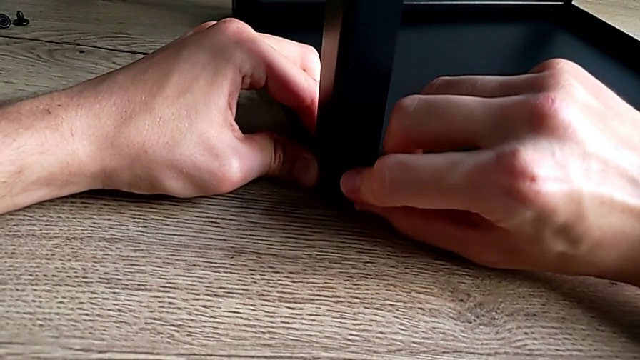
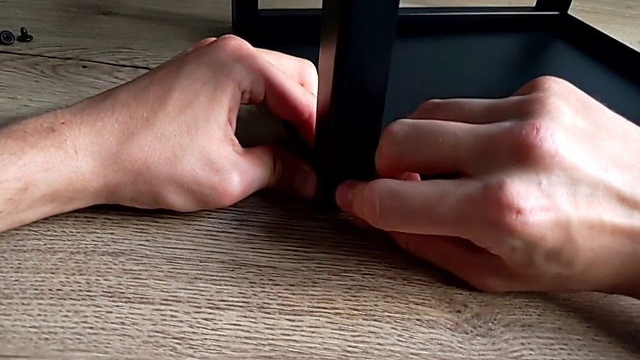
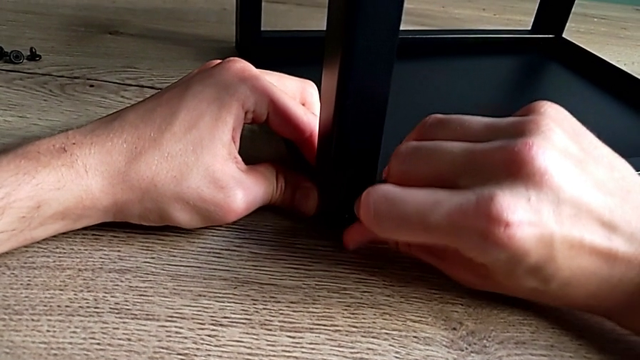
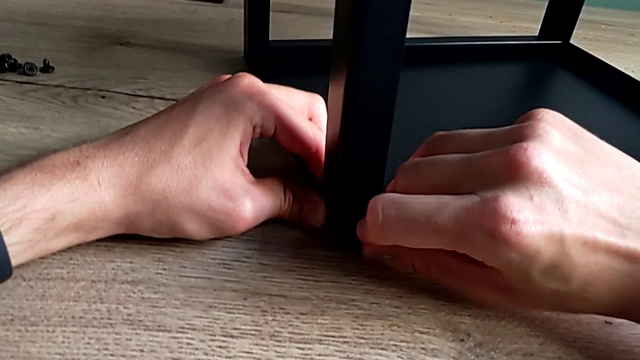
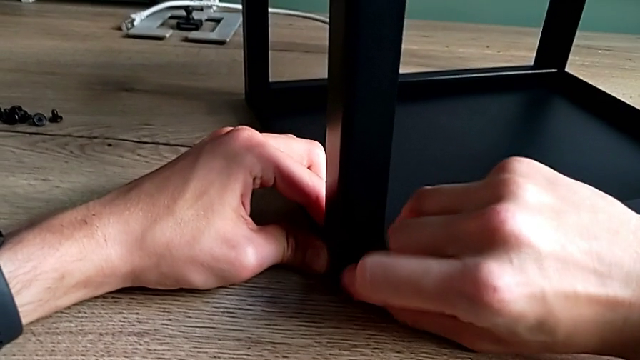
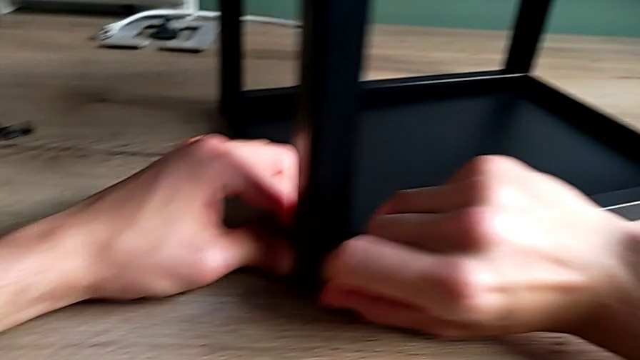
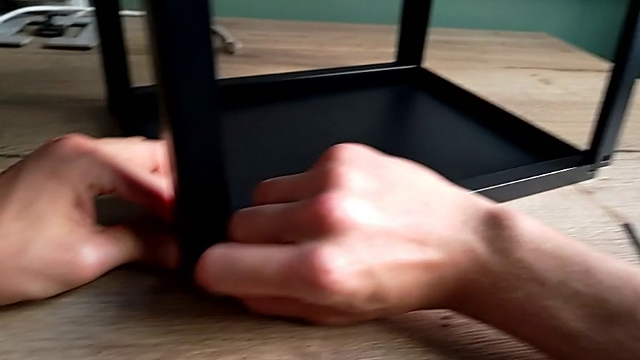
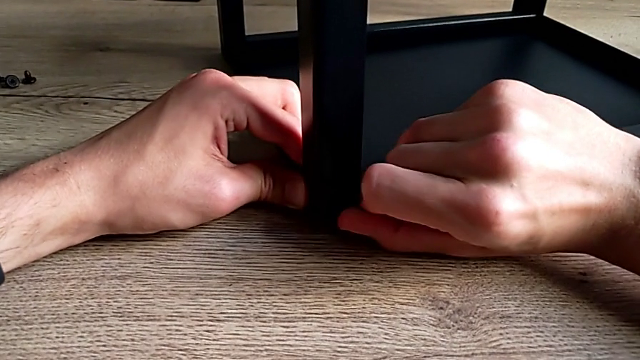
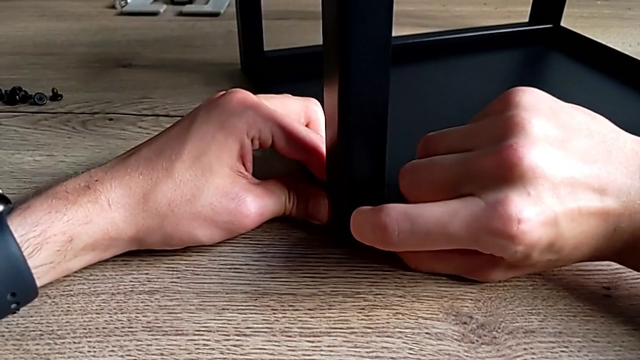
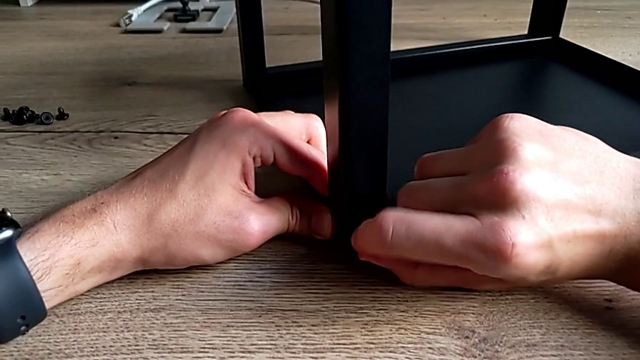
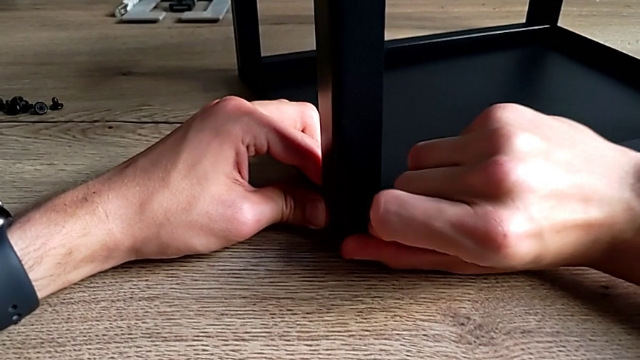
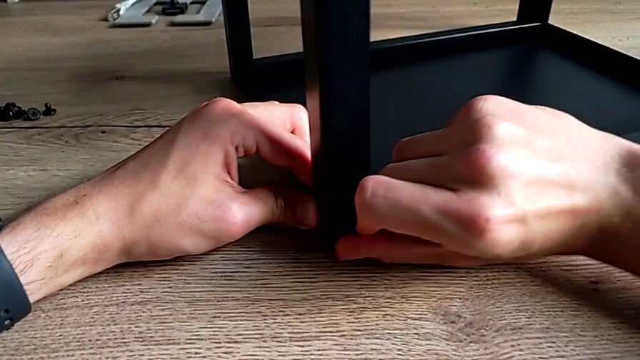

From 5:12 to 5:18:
The camera wearer is assembling the second leg on the top of the furniture. They screw the hex socket head.

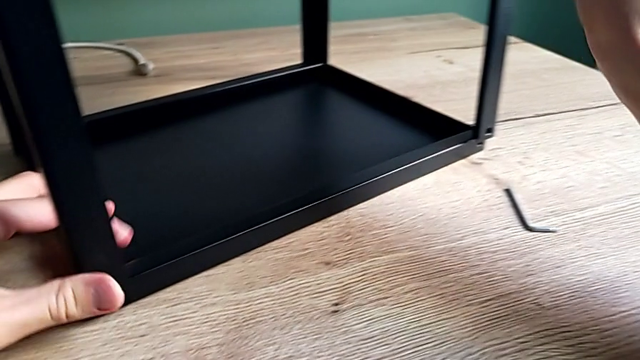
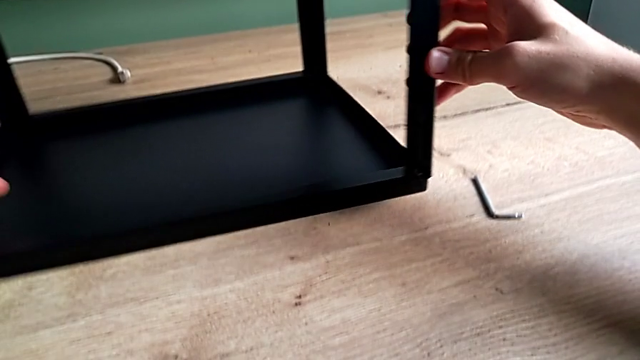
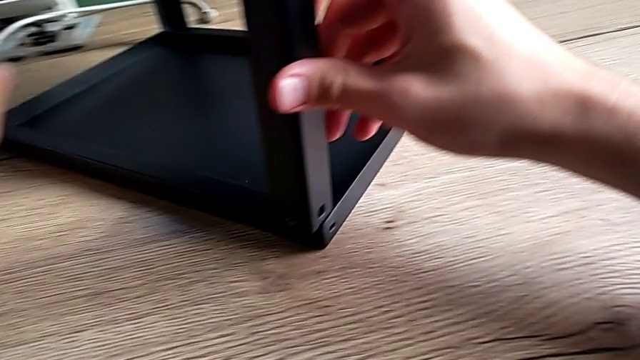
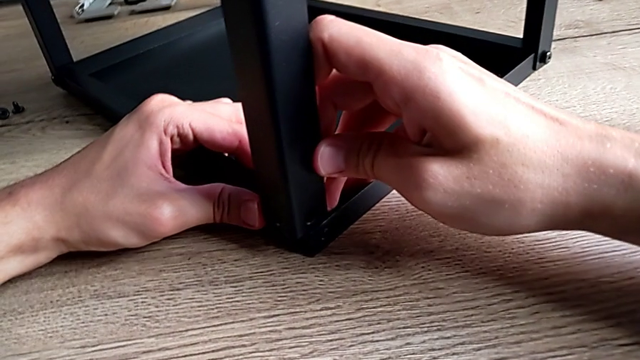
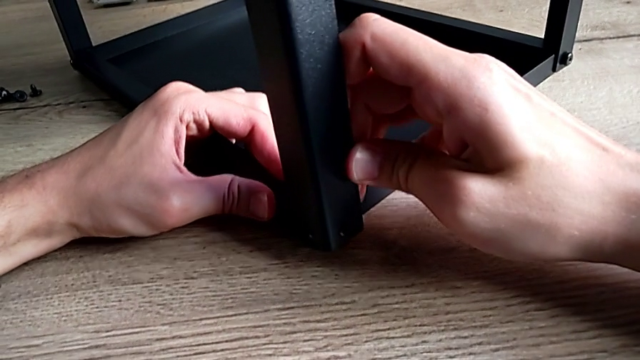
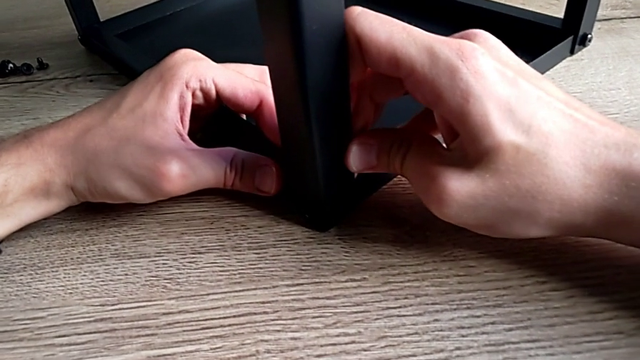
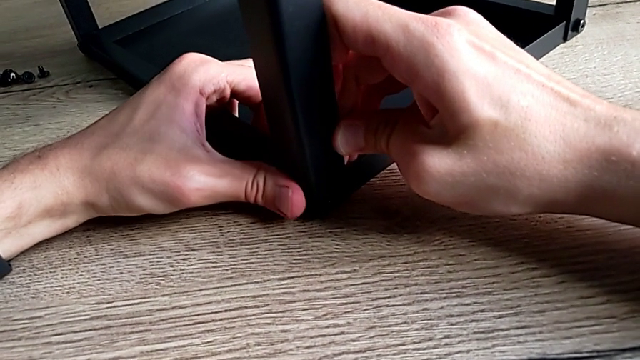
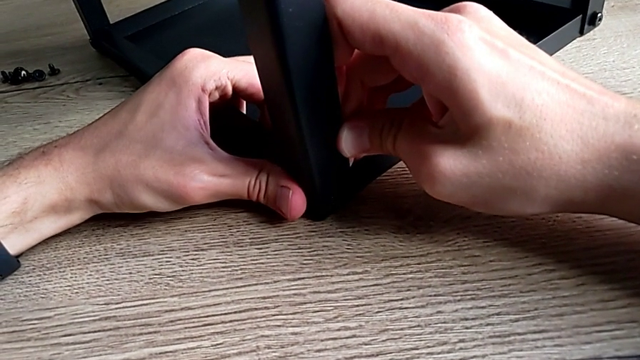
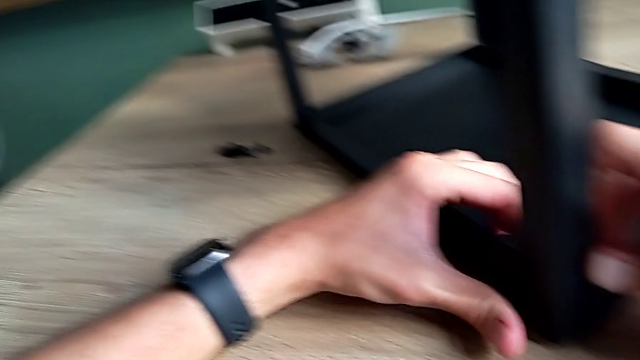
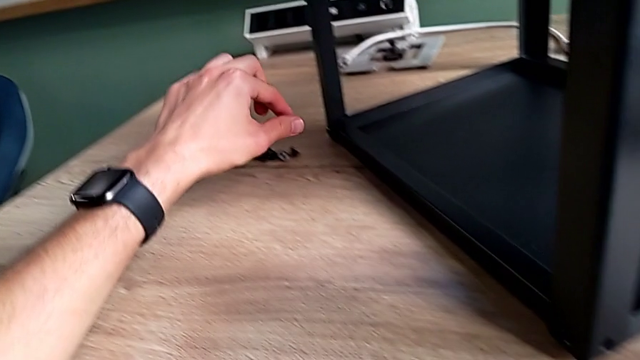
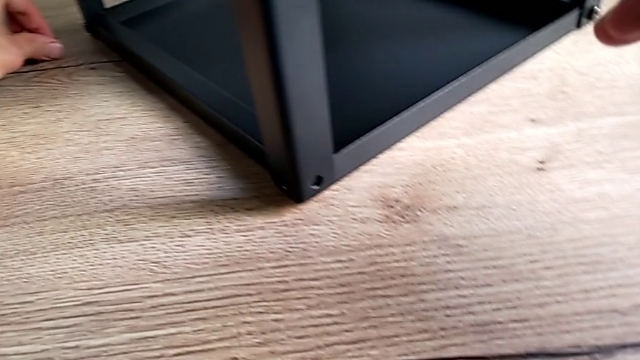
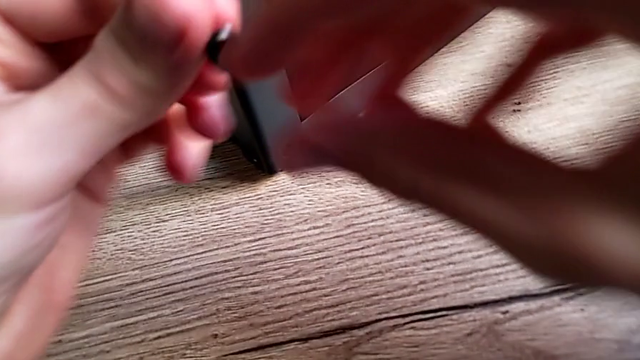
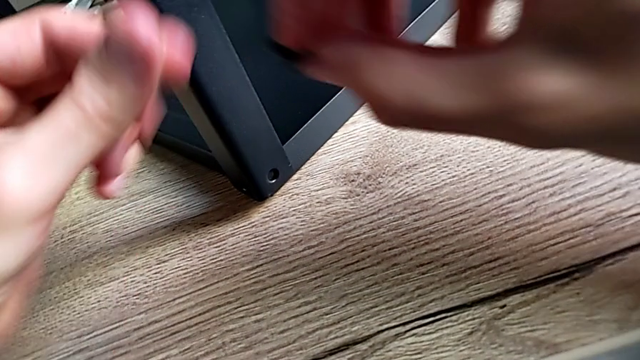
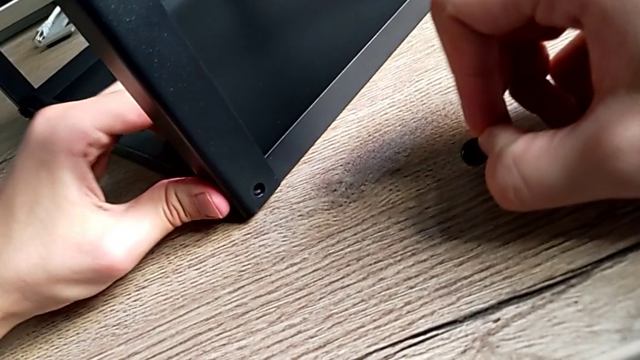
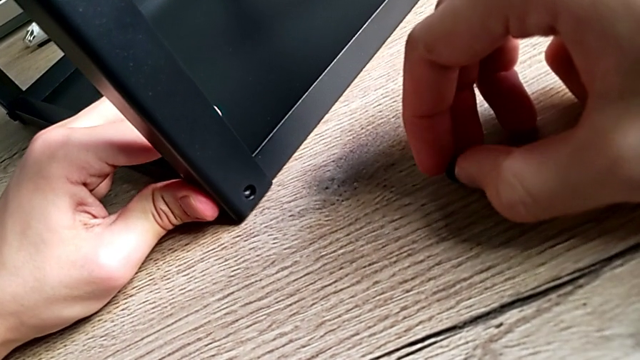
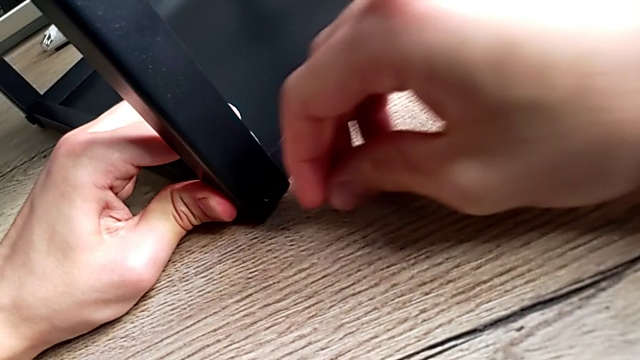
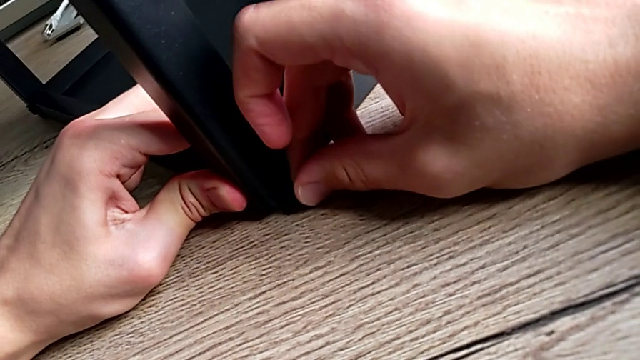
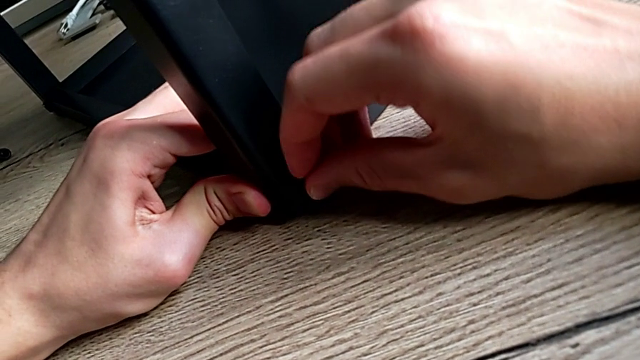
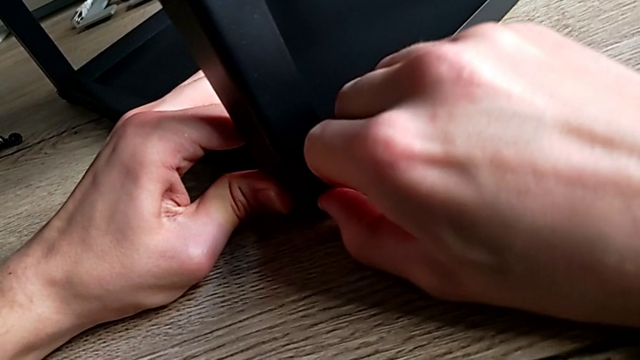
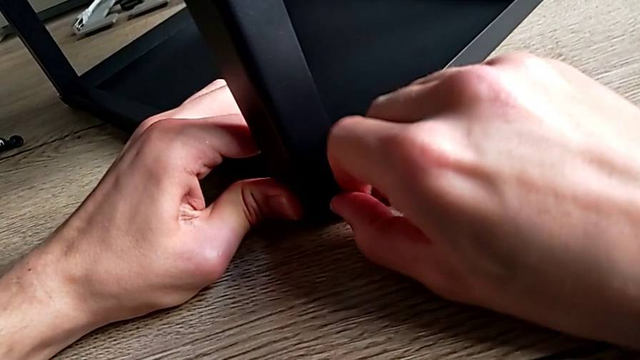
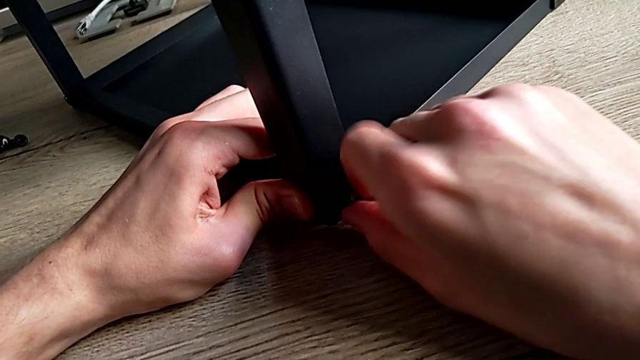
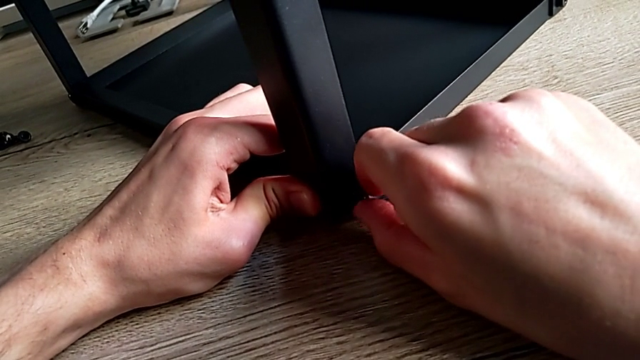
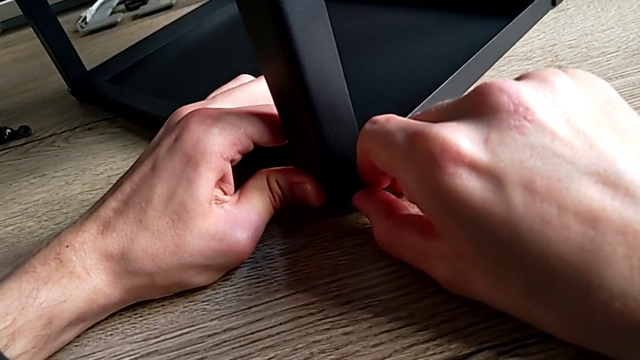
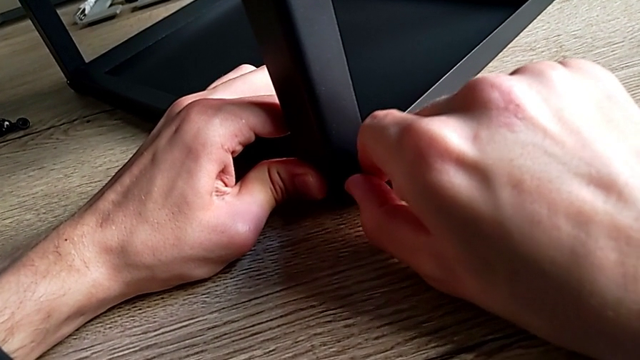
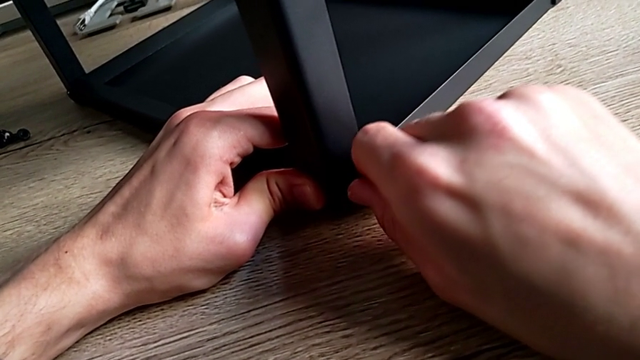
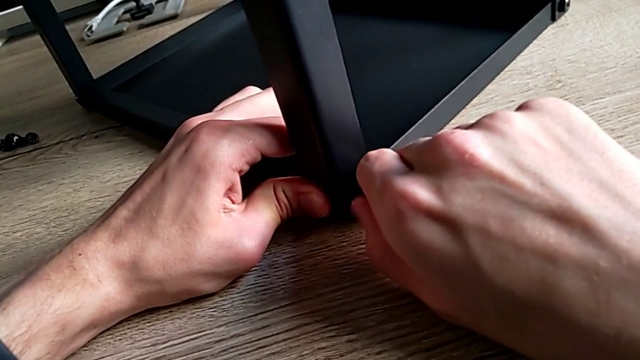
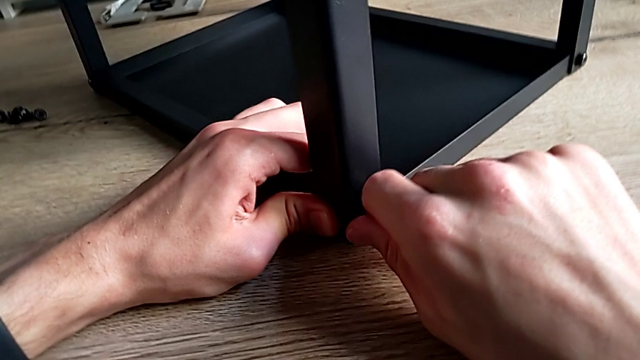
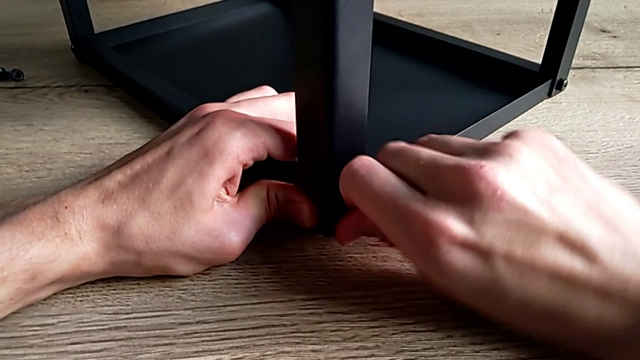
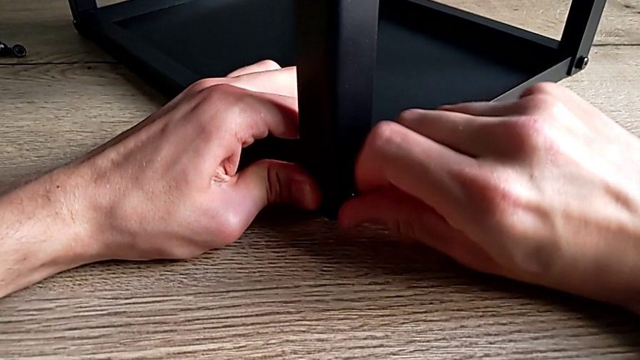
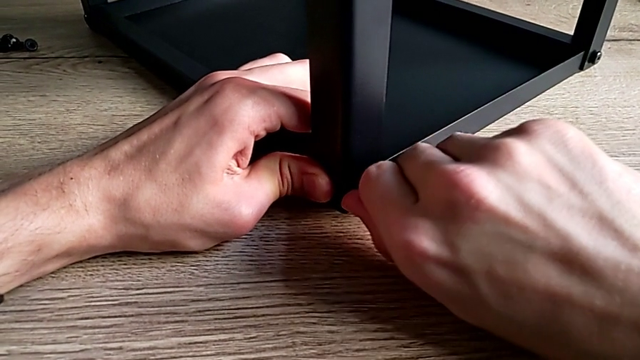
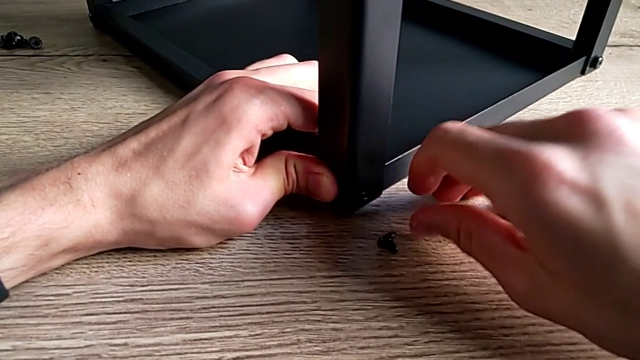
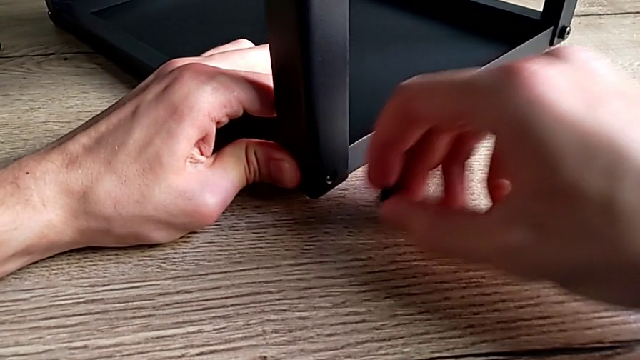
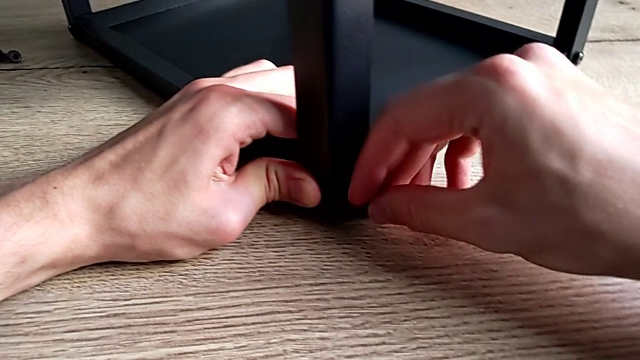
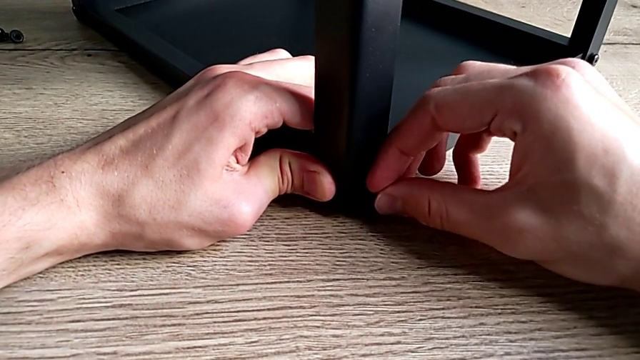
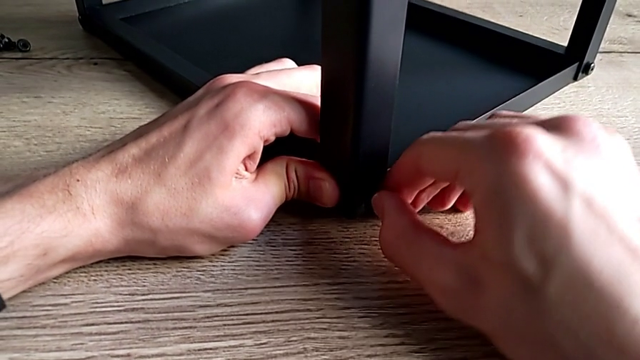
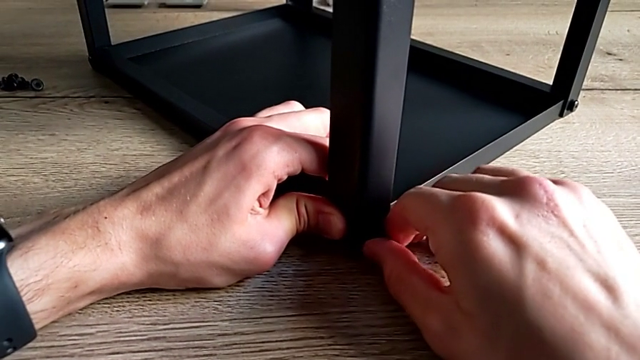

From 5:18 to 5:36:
The camera wearer is assembling the third leg on the top of the furniture. They rotate the nightstand, align it, grab the hex socket head, align the leg and begin to insert the hex socket head.
